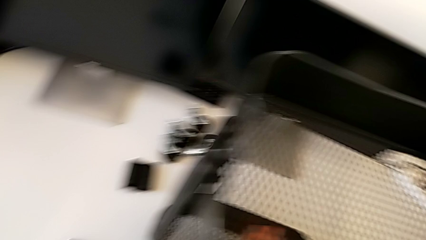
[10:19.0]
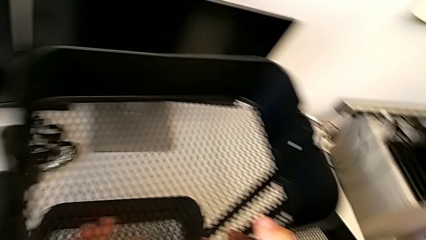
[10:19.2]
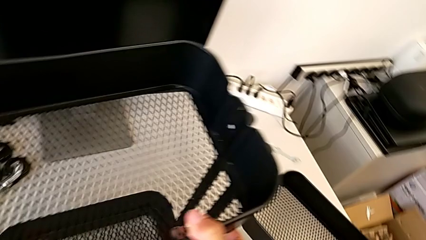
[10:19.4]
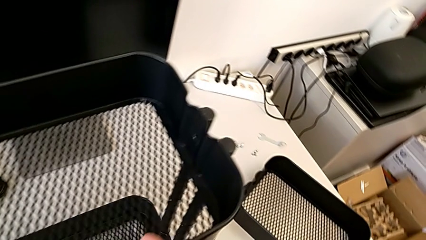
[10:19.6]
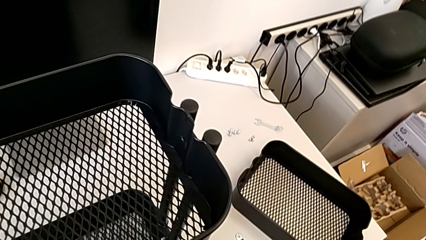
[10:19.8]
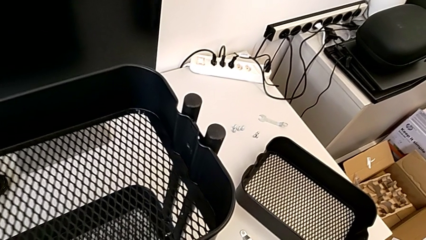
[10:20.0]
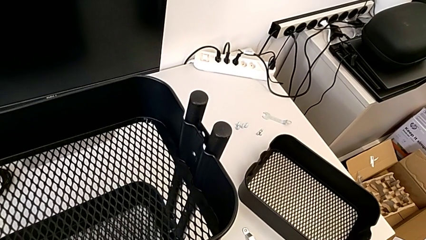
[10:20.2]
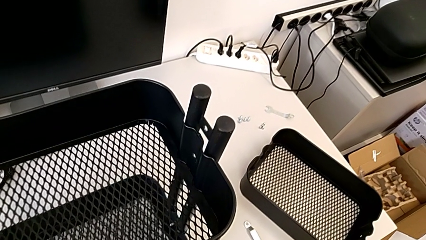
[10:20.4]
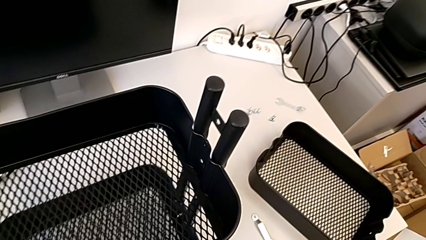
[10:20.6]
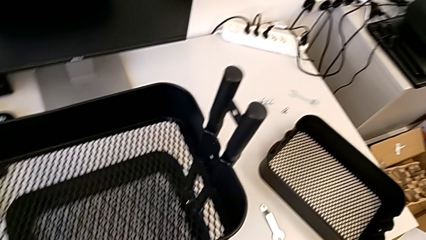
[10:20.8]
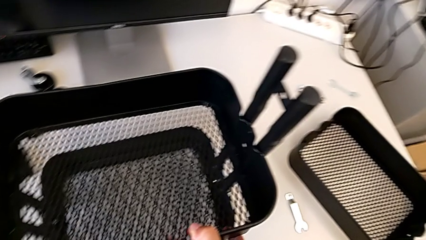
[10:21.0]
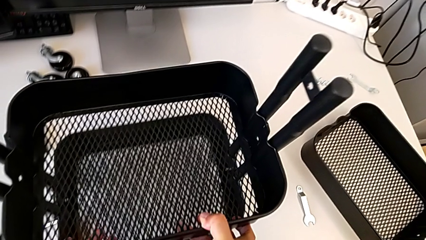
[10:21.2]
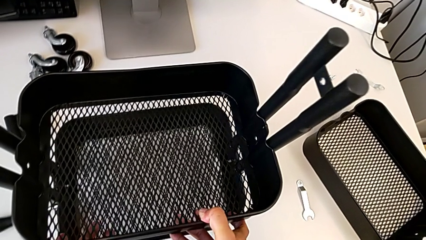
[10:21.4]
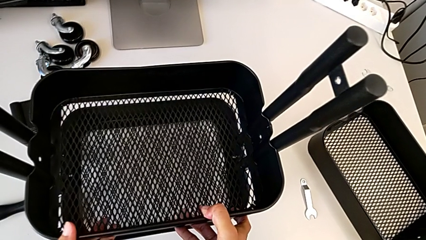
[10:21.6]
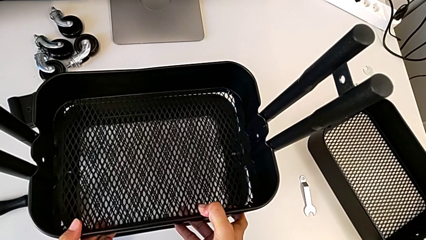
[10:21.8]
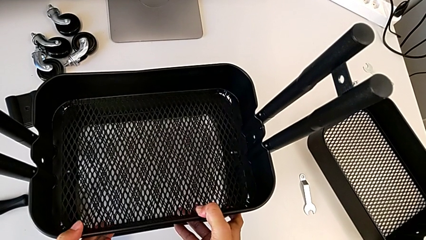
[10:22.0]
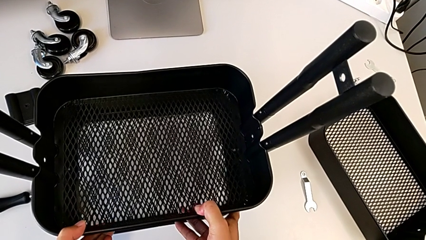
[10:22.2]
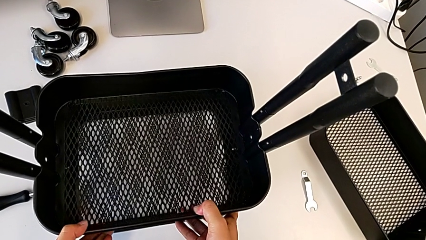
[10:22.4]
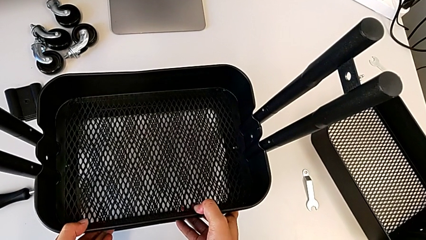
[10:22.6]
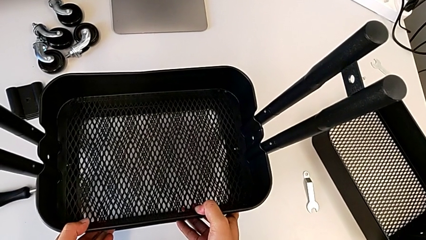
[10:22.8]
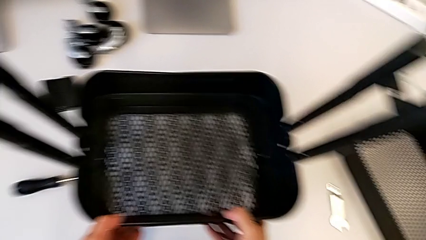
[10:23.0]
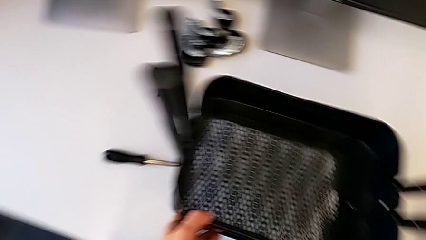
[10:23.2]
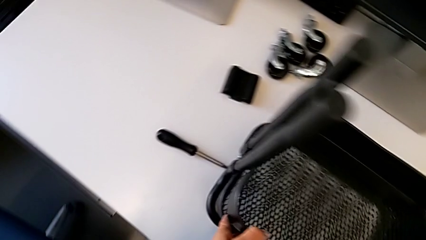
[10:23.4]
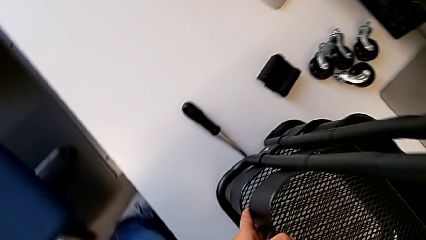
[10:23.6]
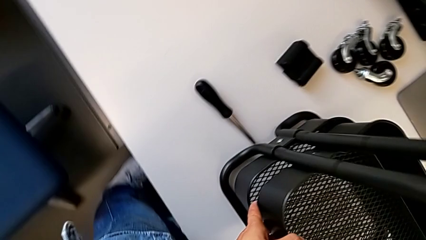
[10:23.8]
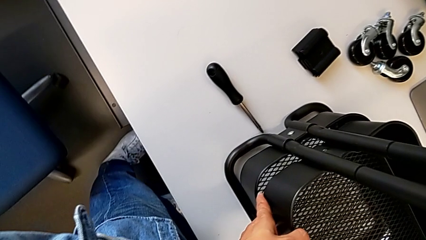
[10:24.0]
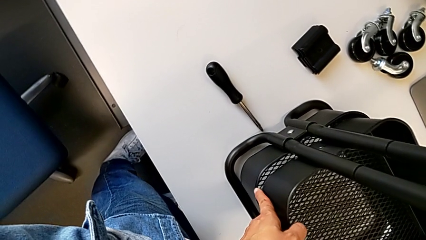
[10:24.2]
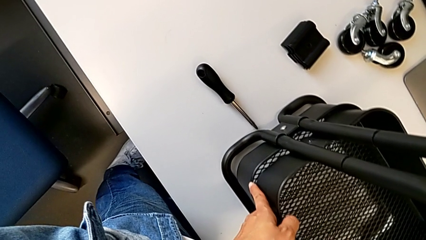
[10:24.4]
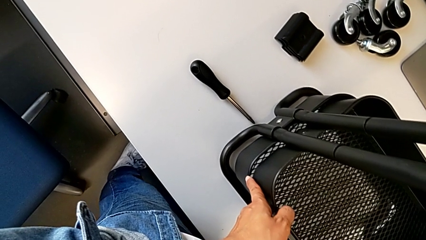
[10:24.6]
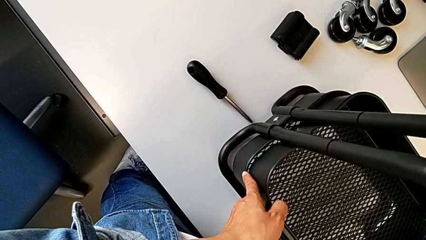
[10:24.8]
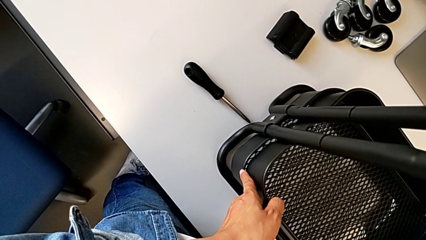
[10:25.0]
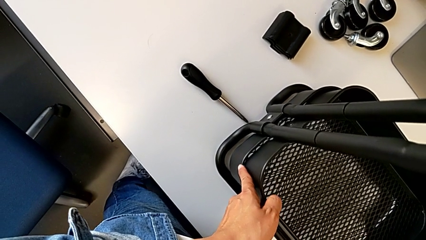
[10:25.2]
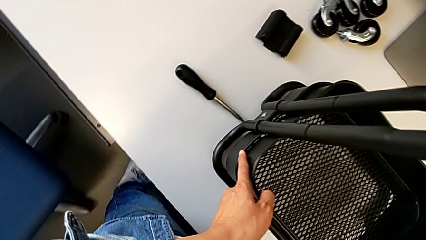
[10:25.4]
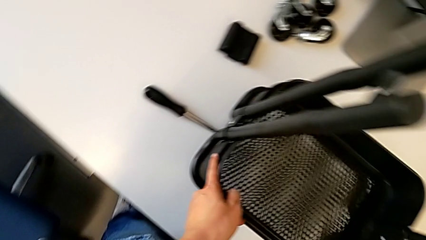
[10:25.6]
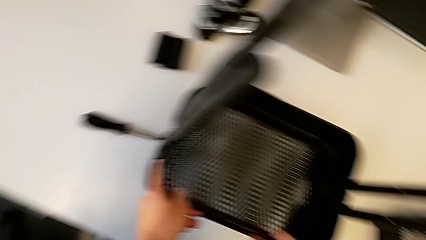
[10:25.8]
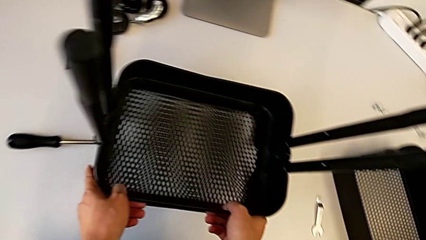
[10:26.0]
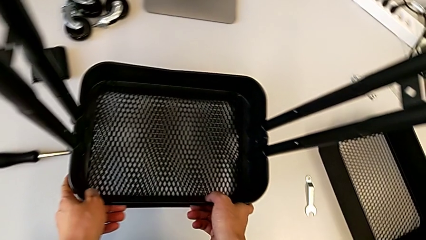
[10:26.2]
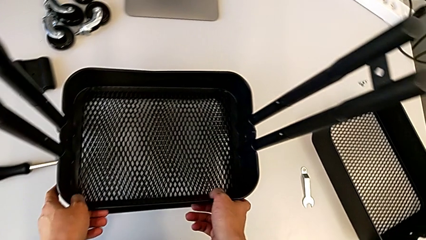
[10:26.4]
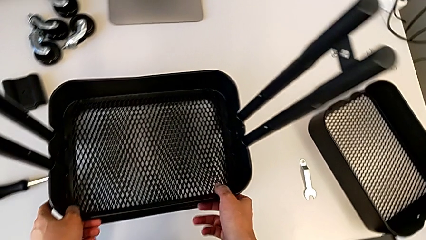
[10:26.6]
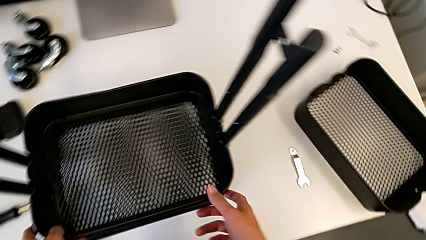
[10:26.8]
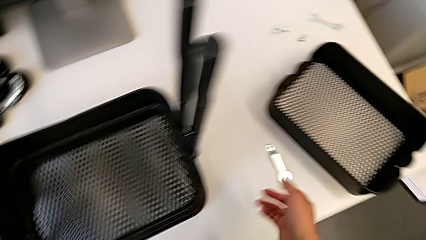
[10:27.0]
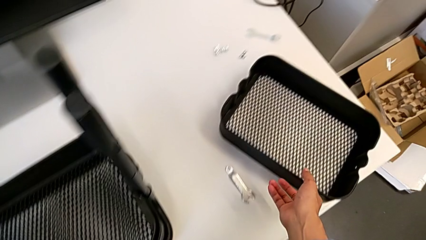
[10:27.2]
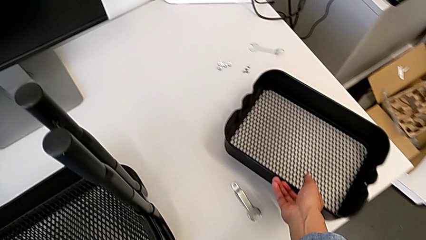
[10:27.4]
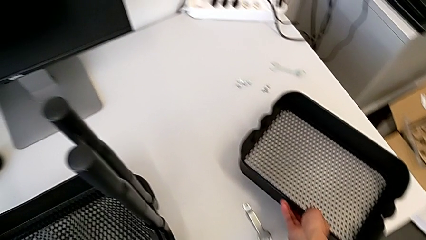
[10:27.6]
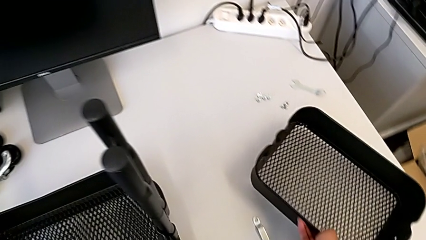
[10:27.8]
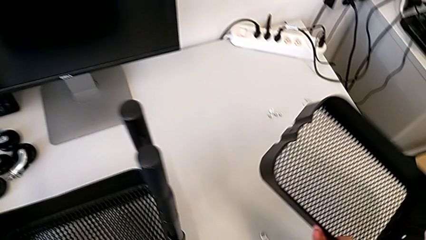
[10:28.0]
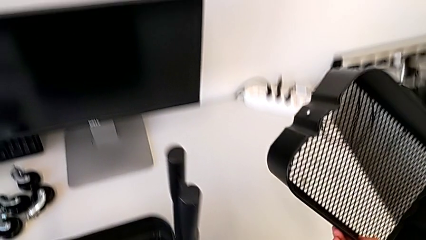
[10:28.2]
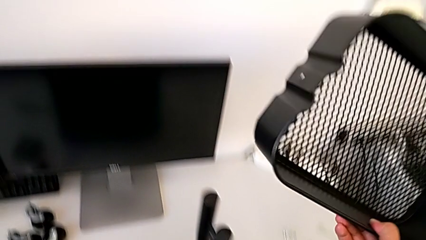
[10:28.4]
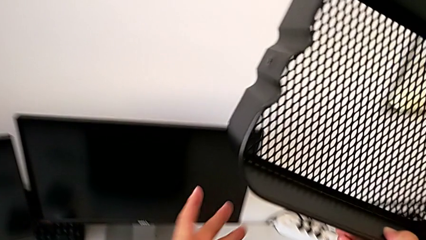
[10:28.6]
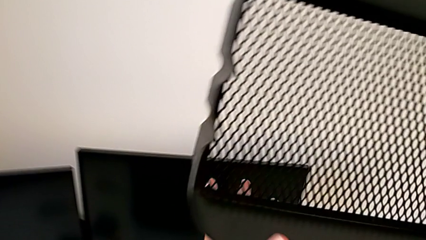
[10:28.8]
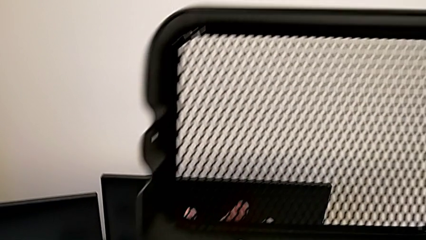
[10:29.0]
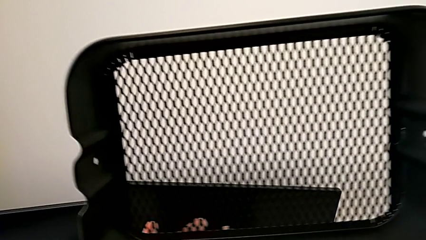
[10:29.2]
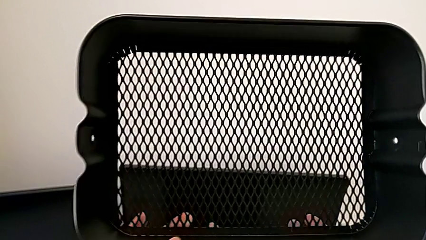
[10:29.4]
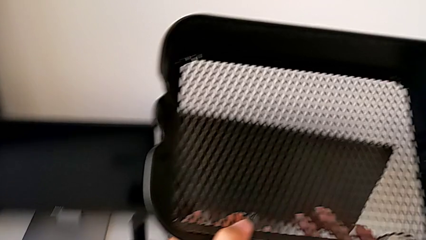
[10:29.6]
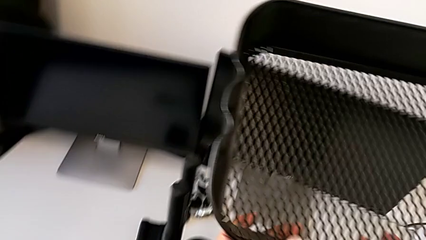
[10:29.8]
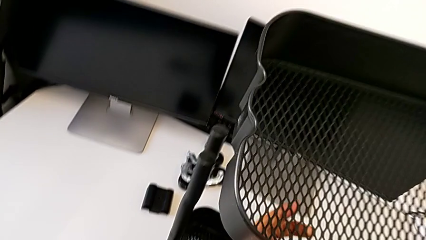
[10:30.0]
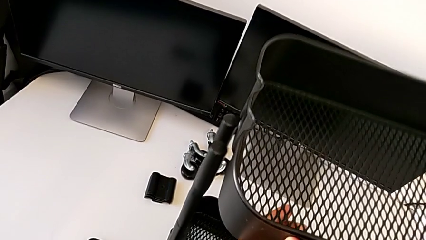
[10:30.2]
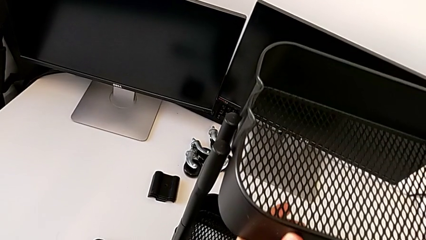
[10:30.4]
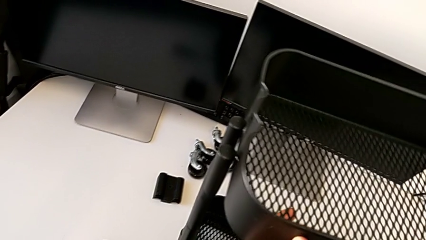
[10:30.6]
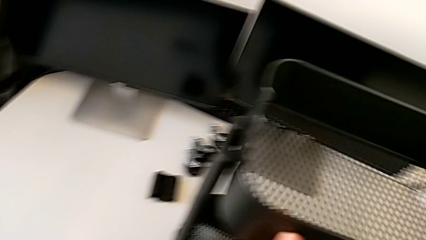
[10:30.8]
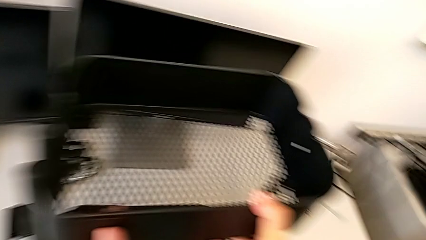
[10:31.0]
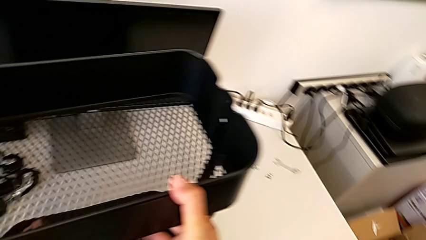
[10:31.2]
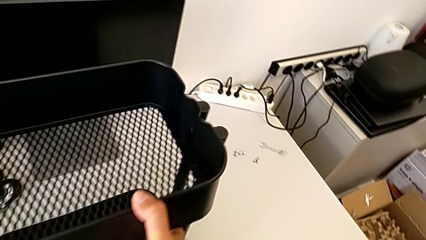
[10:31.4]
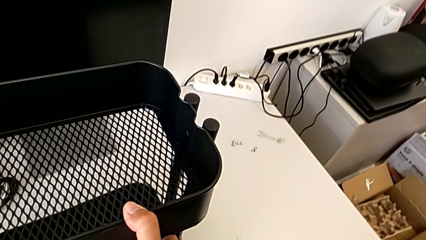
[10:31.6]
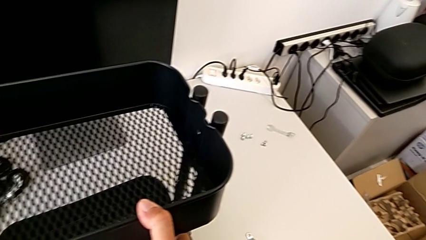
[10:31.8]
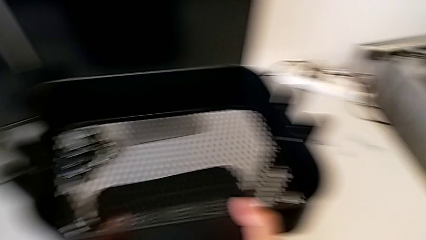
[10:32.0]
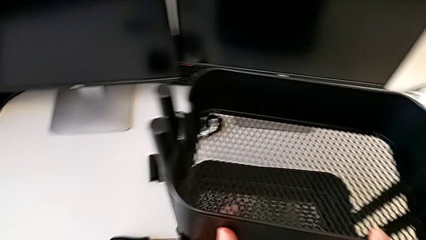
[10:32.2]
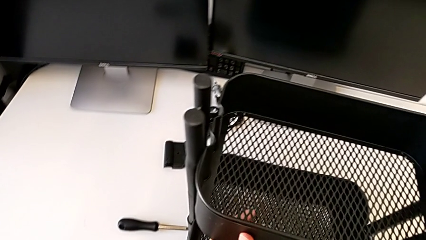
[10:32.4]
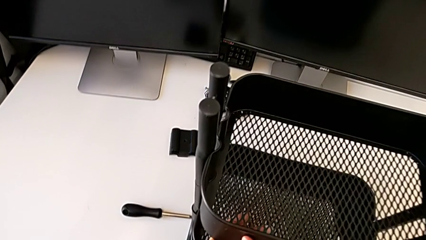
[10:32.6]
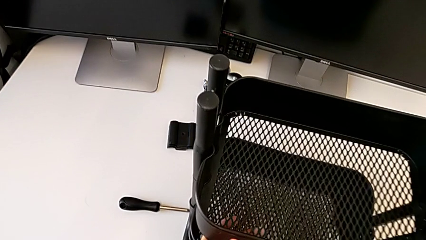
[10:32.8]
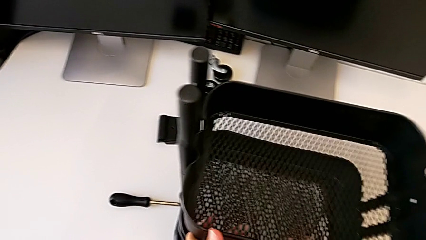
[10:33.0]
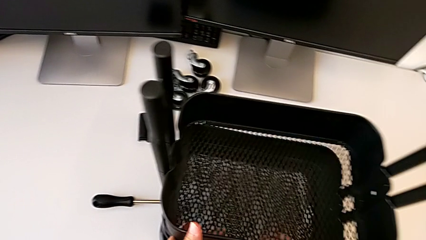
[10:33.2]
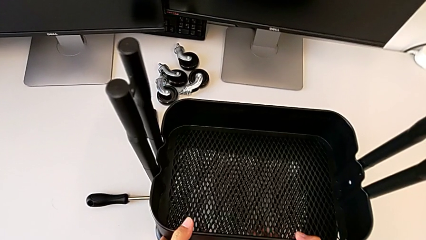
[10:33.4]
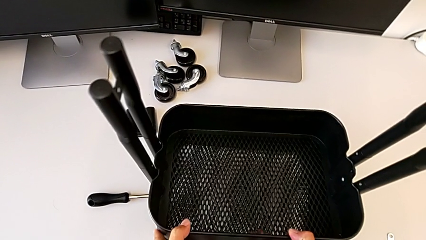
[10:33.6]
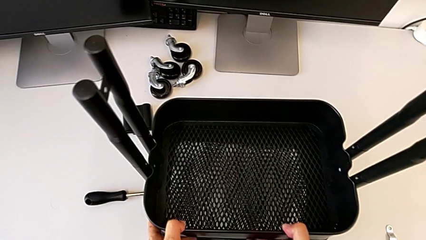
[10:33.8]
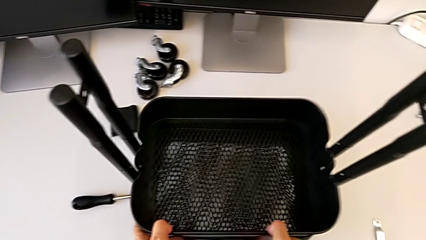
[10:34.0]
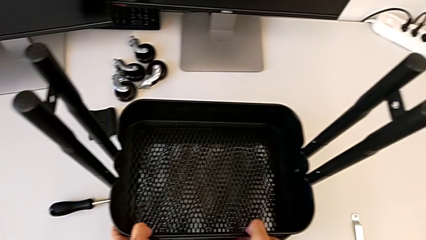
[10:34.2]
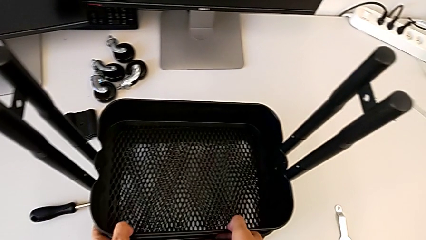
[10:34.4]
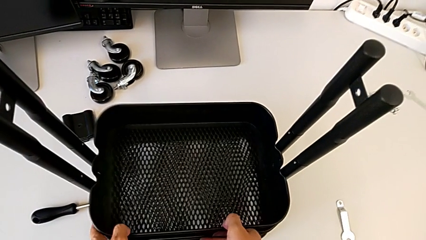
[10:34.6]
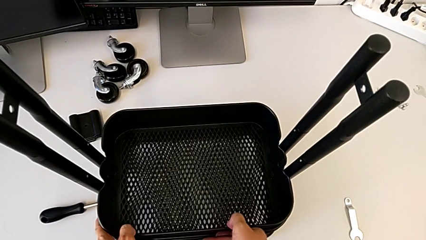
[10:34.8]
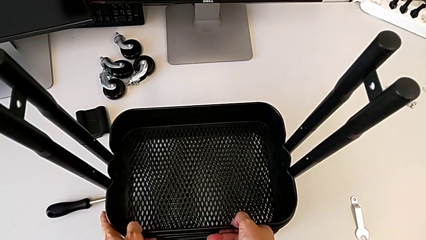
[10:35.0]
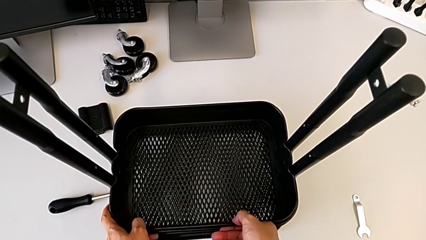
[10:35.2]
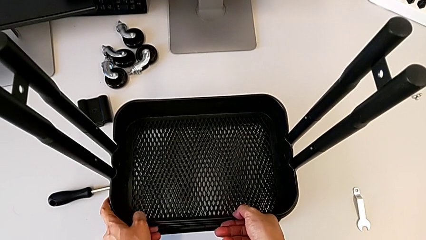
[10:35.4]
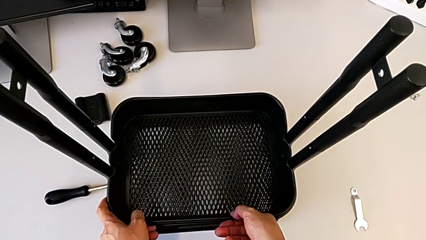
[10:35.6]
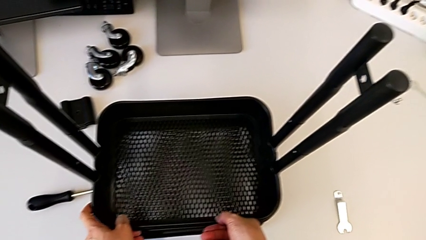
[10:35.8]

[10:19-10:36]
The camera wearer is screwing the left side of the box onto the bracket. They keep sliding the third grid tray.
